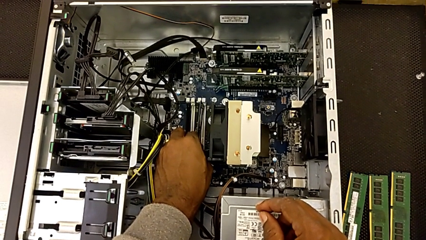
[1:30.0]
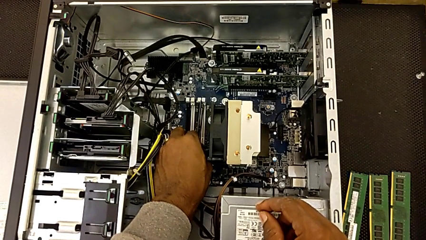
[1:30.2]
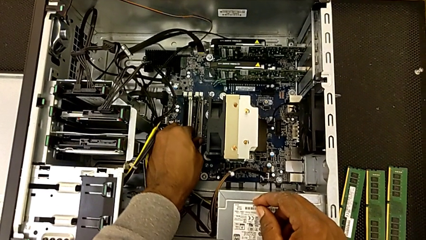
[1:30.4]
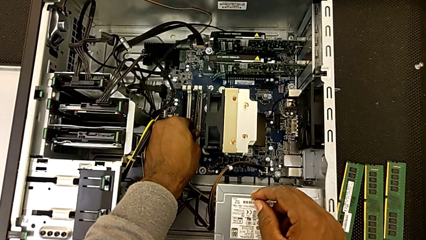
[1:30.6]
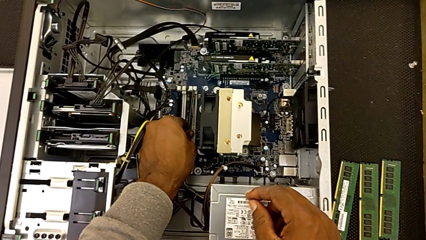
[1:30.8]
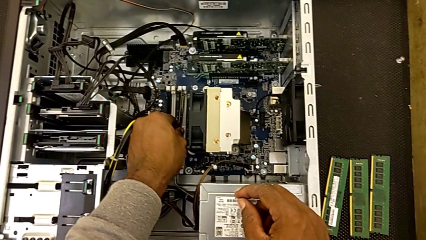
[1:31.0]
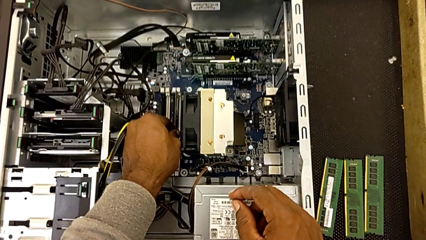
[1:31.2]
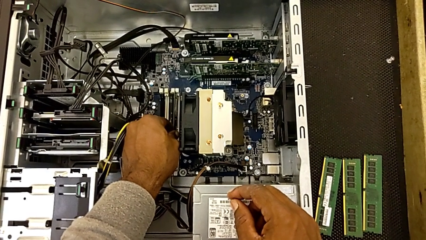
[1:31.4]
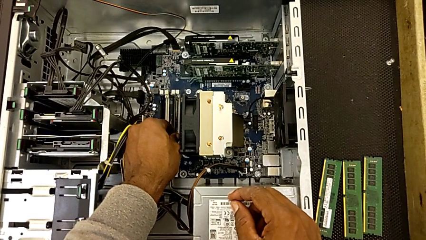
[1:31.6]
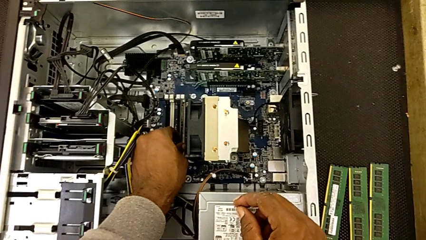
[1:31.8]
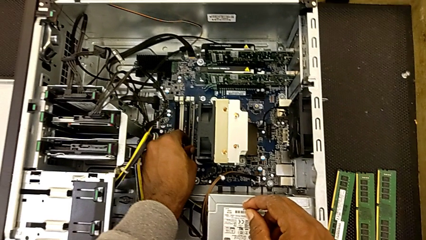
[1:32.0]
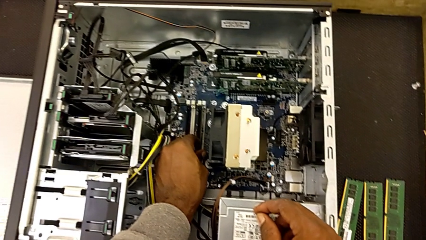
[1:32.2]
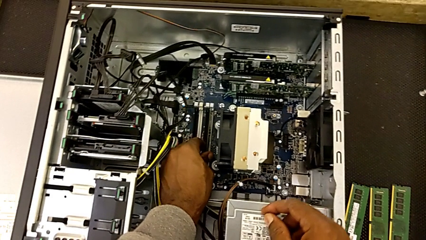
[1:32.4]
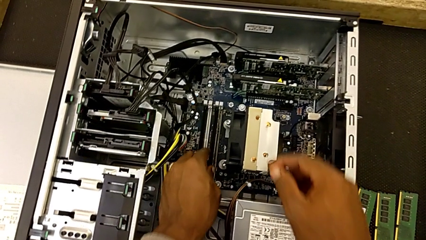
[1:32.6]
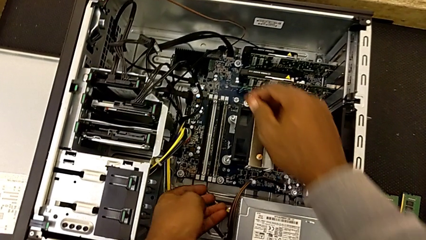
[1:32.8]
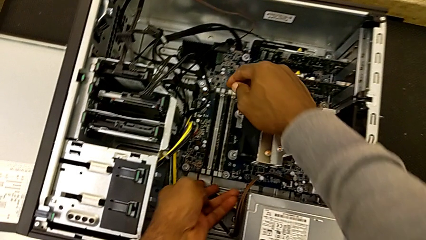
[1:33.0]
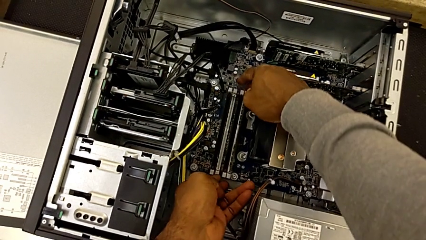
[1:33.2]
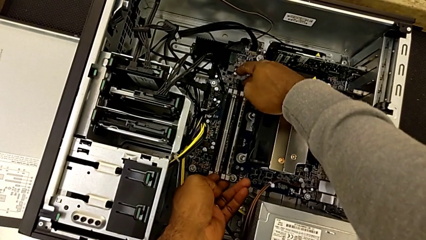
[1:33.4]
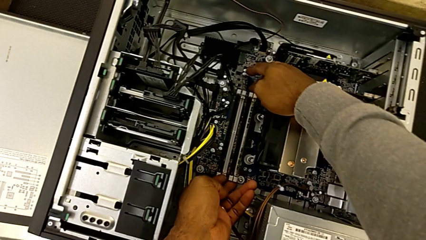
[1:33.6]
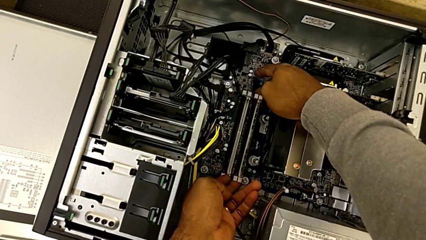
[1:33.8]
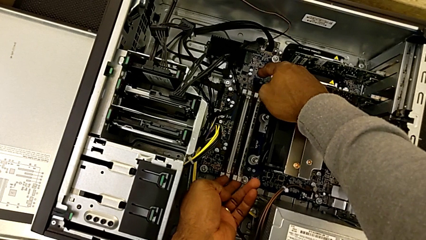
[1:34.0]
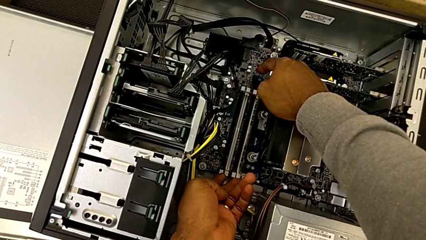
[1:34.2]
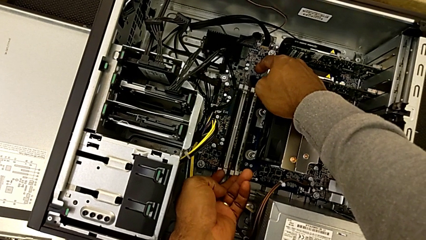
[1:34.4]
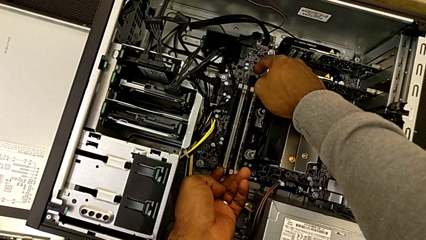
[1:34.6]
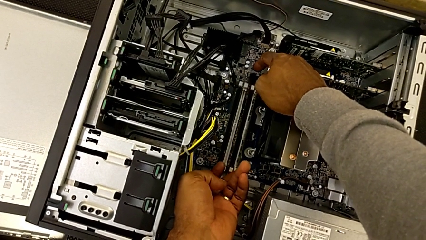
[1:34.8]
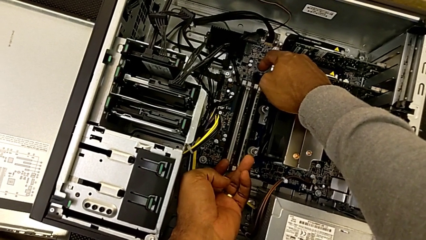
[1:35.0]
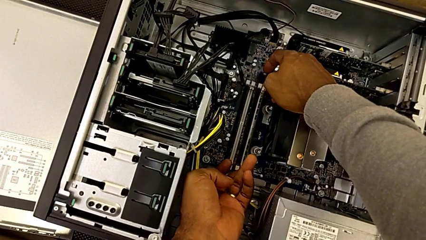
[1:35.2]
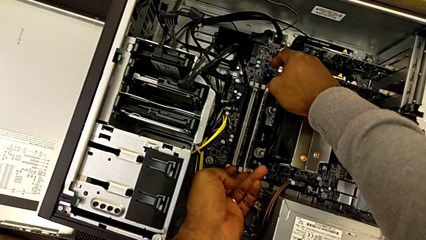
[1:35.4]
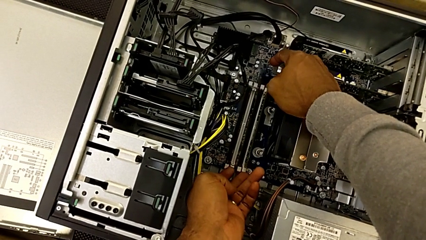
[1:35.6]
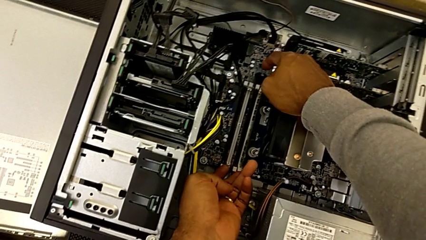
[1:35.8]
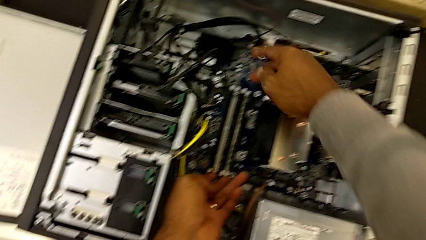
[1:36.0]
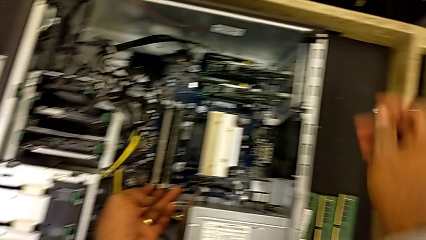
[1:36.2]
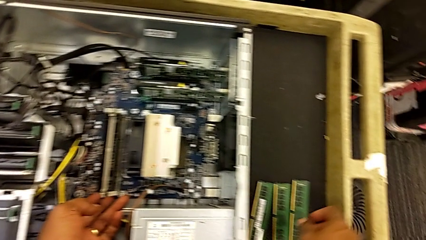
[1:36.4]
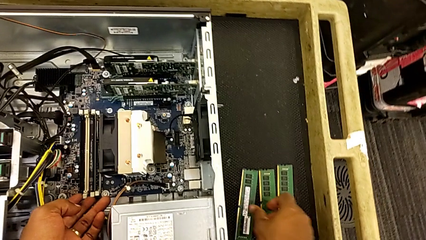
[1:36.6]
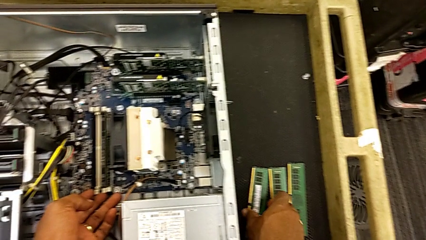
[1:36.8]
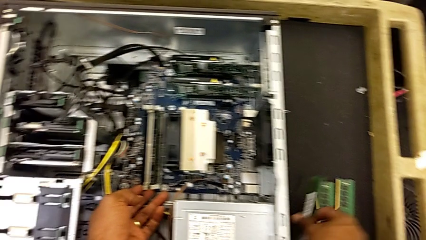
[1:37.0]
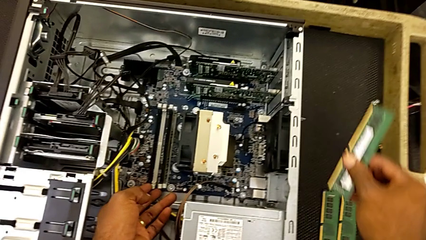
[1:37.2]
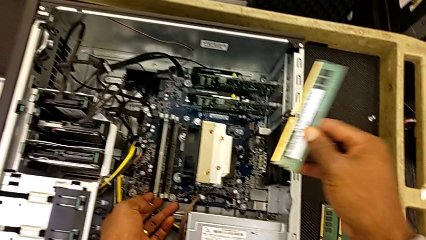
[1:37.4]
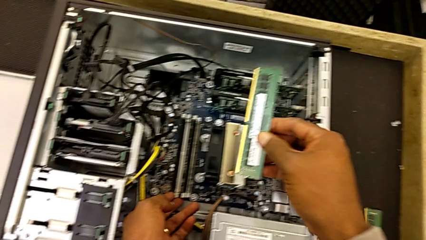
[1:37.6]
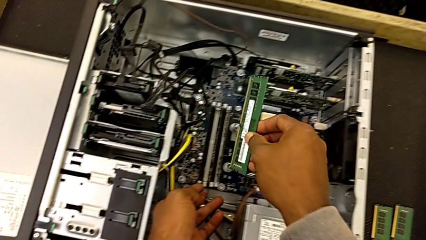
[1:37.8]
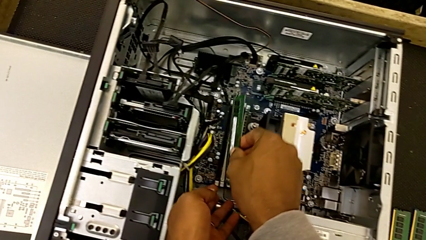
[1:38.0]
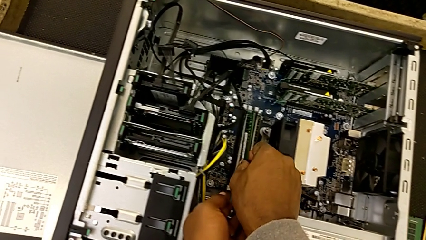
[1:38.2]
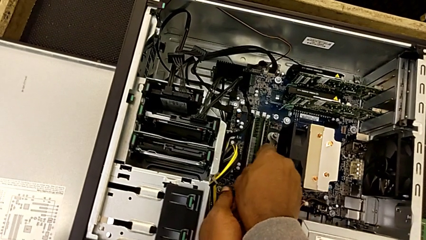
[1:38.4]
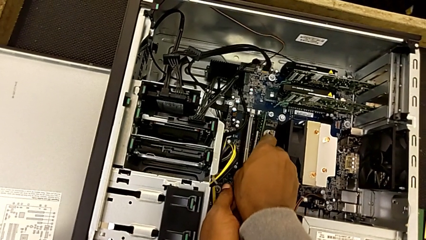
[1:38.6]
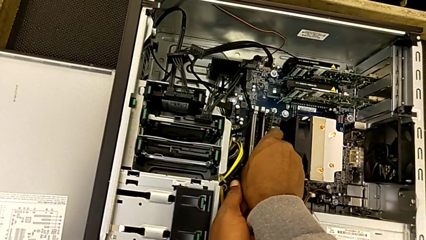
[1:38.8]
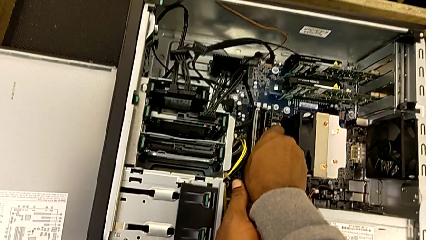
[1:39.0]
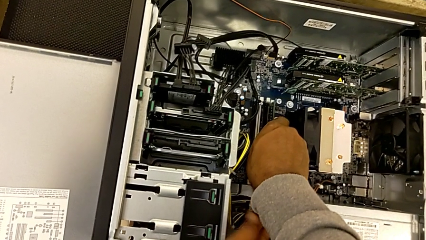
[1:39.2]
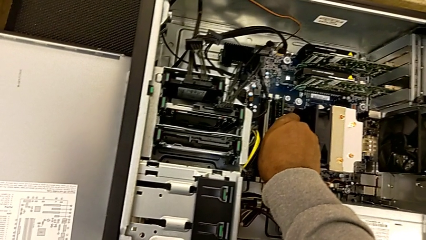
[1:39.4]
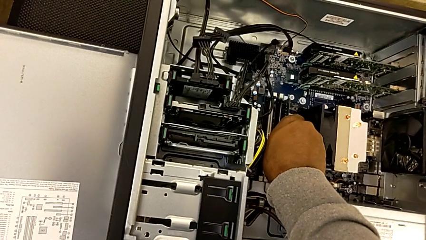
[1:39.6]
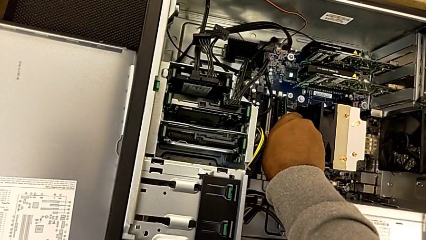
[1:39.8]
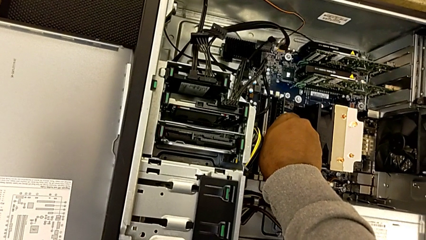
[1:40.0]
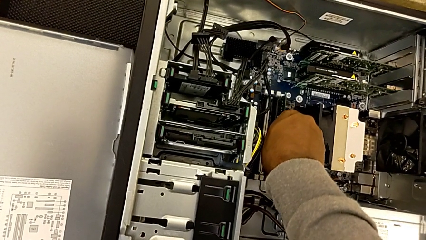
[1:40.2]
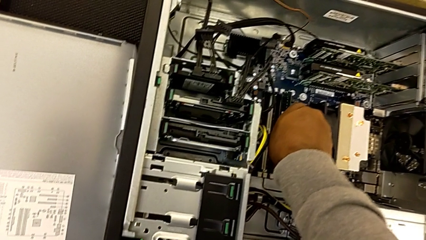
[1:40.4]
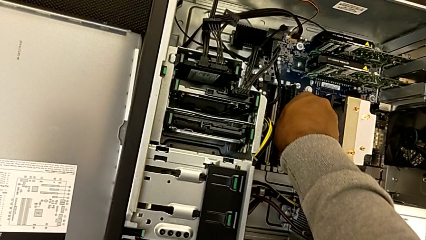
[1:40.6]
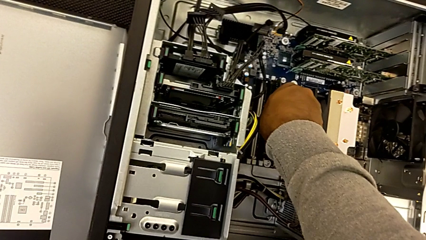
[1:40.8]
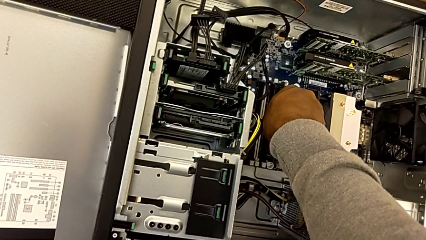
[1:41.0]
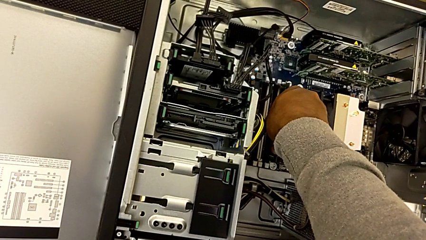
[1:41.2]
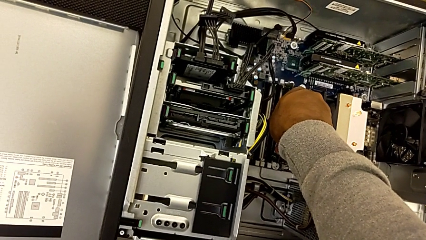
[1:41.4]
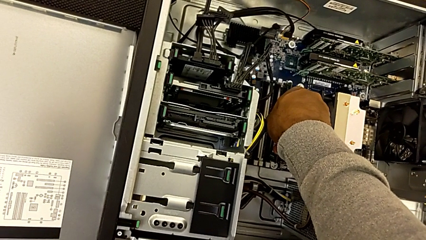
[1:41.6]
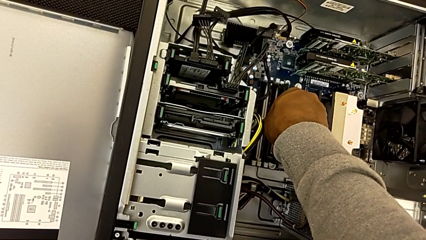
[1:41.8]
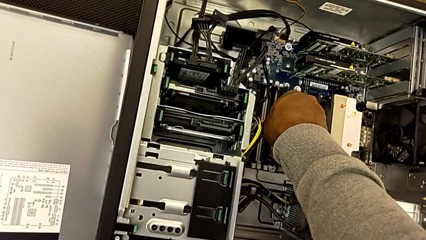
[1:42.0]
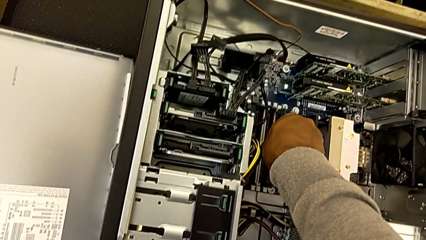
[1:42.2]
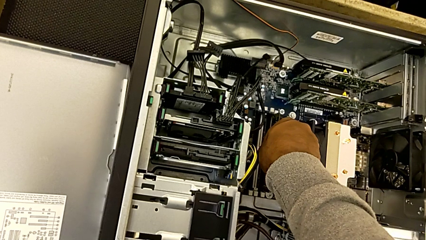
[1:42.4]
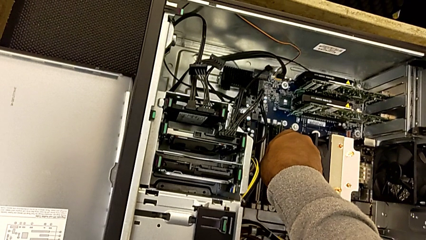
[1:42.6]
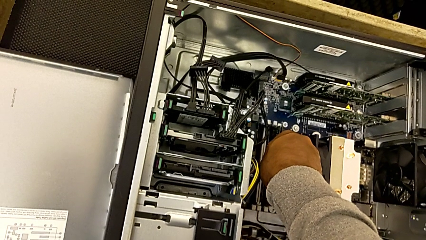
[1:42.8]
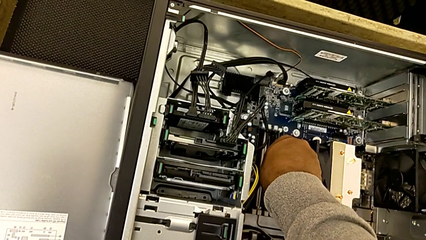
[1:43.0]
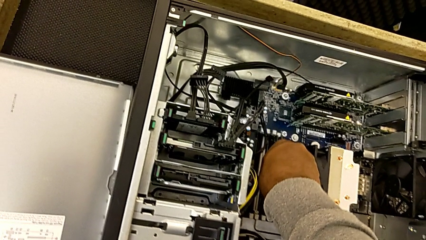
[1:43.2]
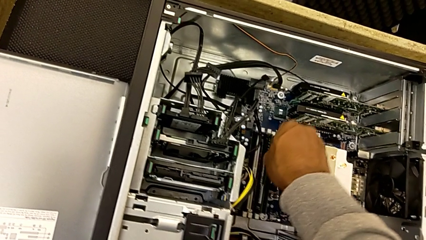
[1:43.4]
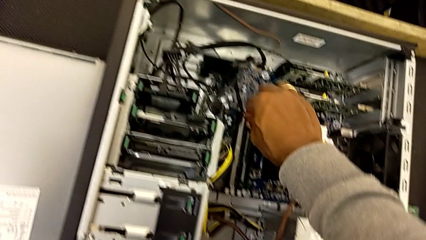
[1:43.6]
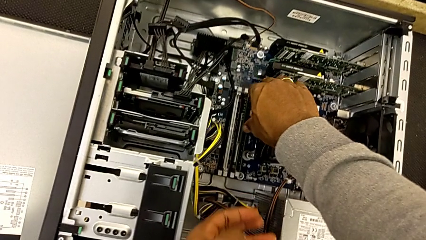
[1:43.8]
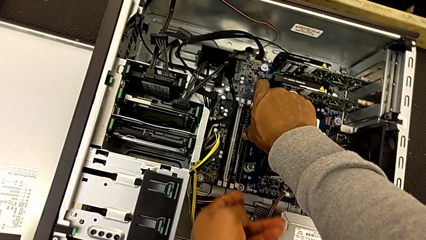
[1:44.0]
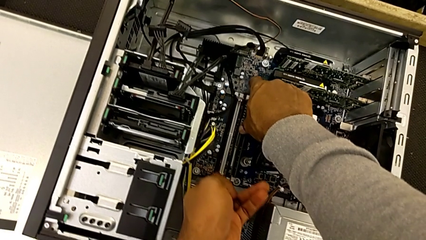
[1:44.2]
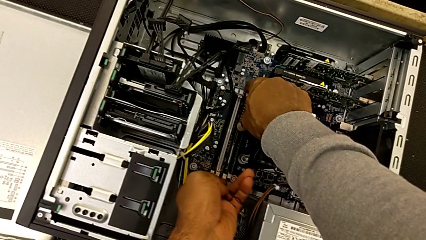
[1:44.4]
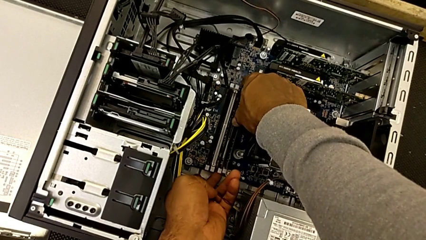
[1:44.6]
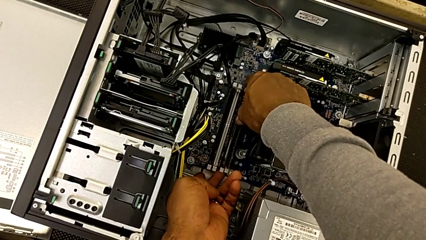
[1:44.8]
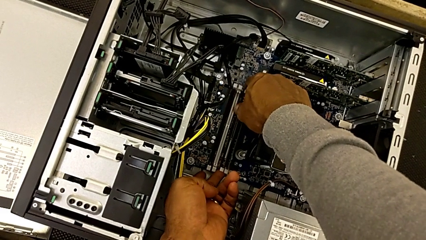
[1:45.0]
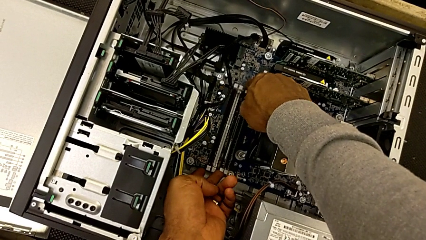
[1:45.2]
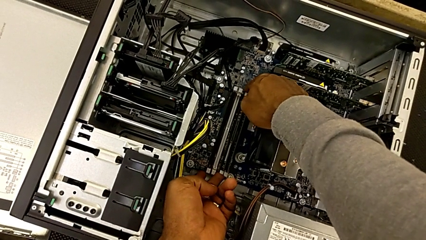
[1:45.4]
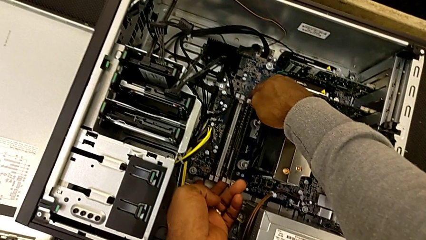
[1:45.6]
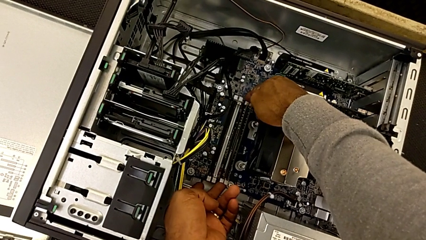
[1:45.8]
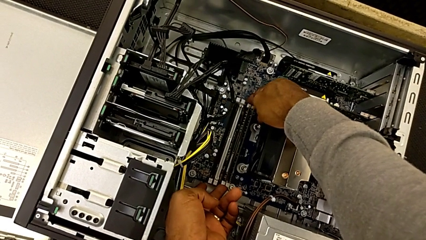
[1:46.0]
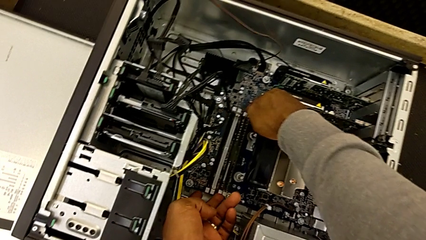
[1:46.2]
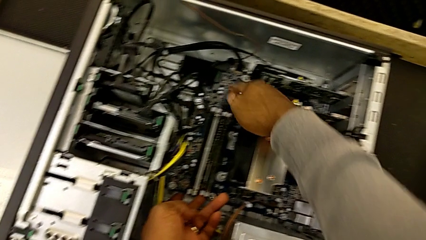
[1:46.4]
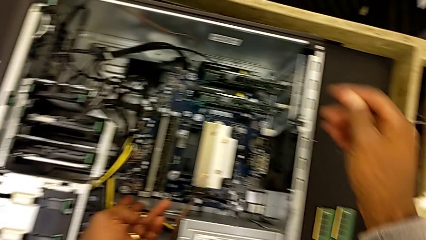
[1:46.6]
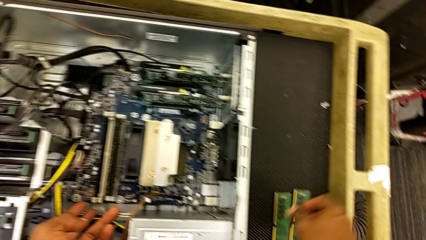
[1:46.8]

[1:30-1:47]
The camera wearer is assembling the RAMs. They assemble the first RAM, lock the first RAM tab, grab the second RAM, assemble it and lock the second RAM tab.
